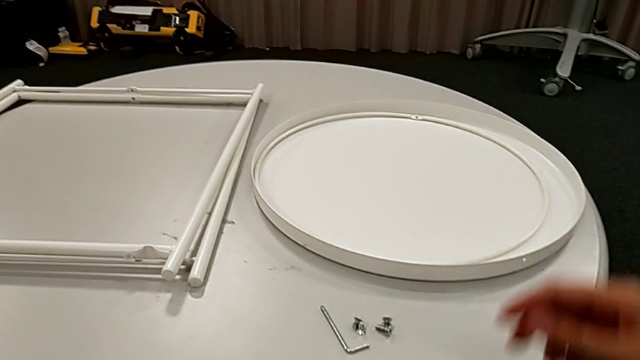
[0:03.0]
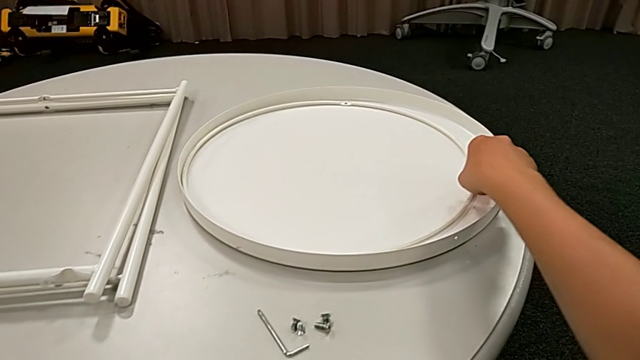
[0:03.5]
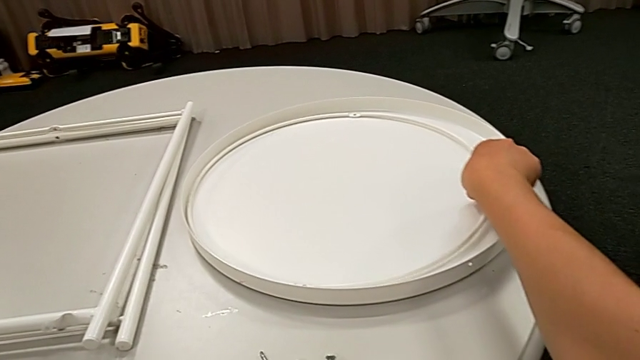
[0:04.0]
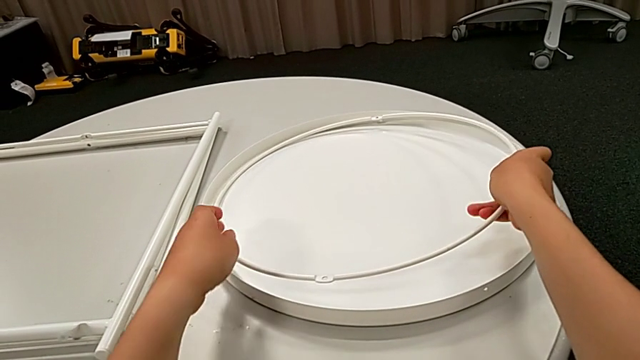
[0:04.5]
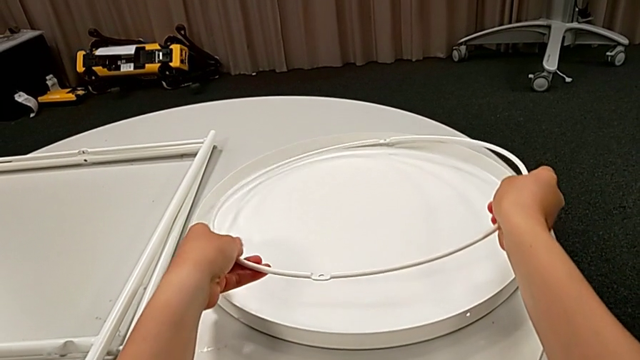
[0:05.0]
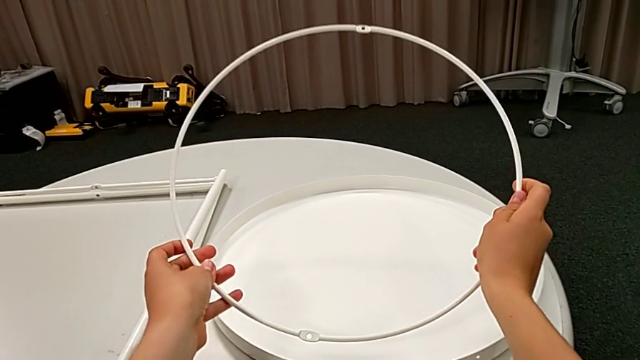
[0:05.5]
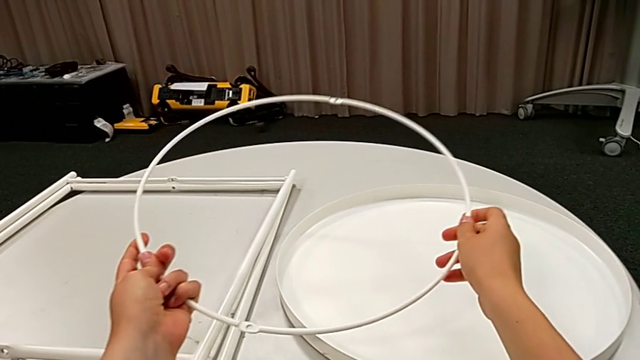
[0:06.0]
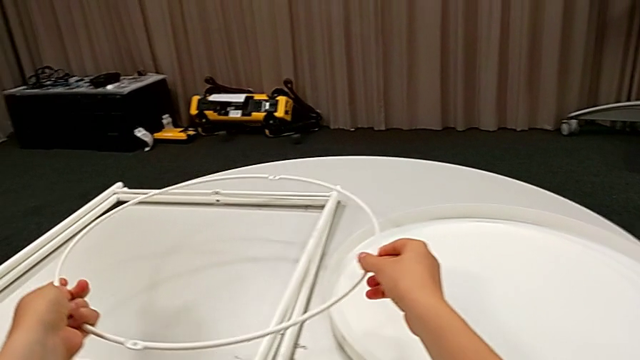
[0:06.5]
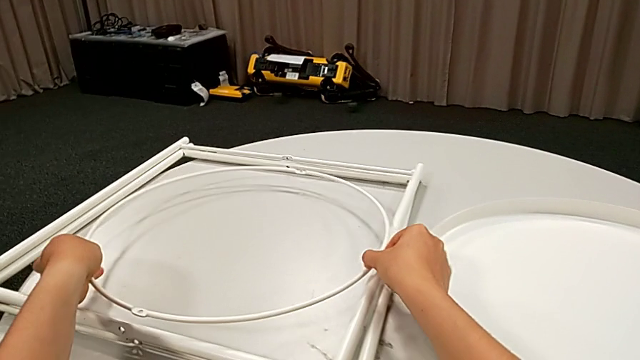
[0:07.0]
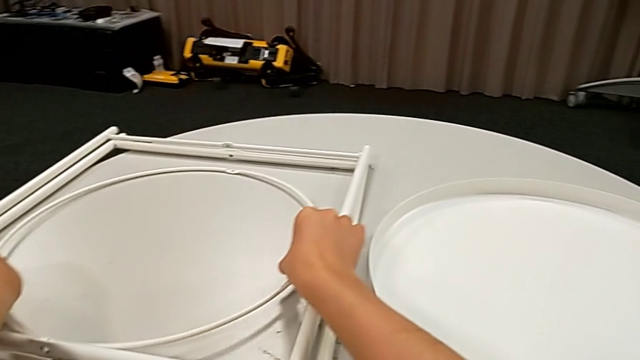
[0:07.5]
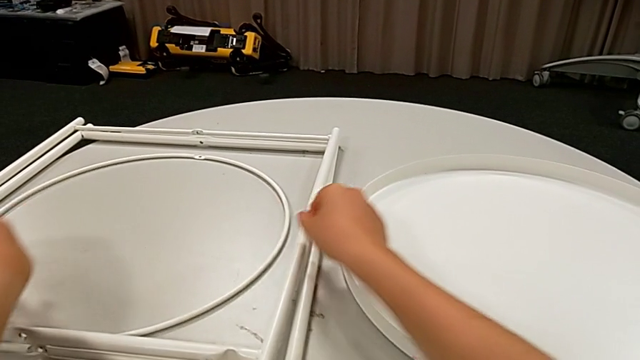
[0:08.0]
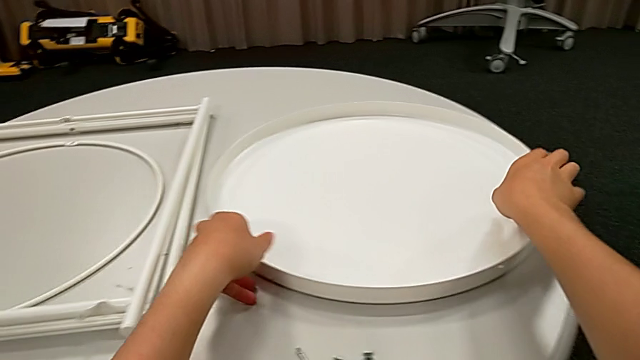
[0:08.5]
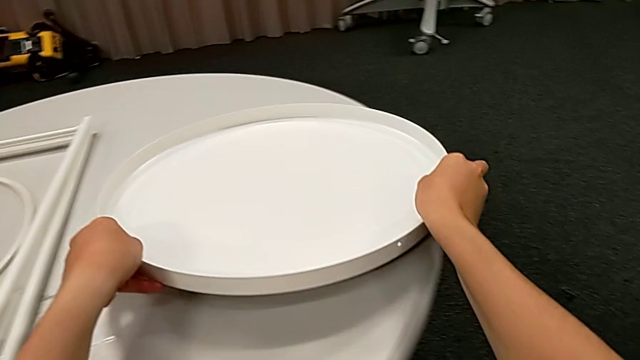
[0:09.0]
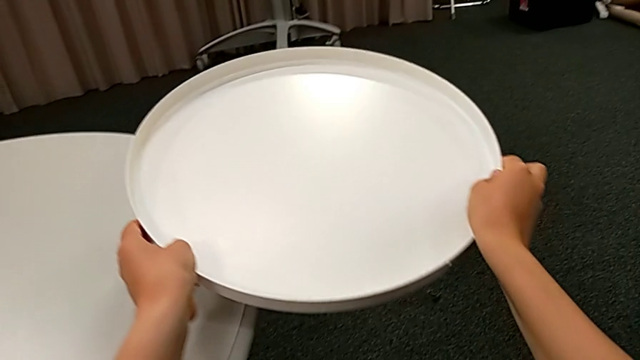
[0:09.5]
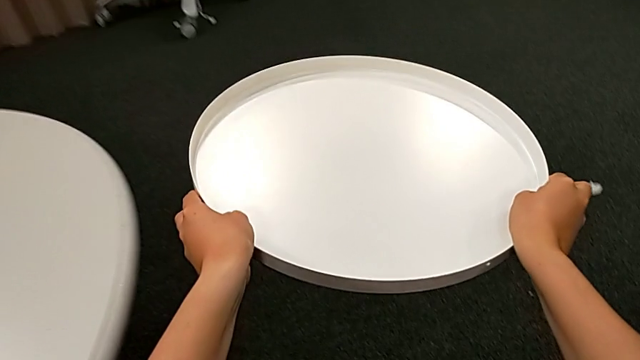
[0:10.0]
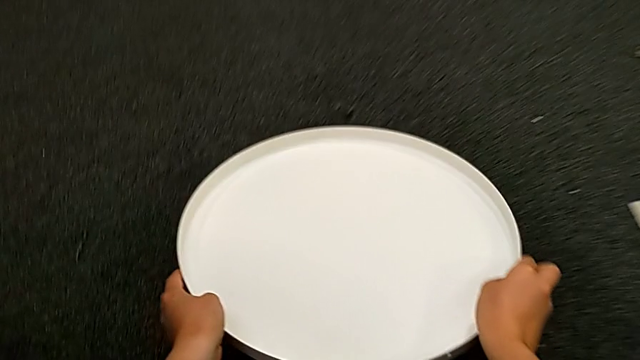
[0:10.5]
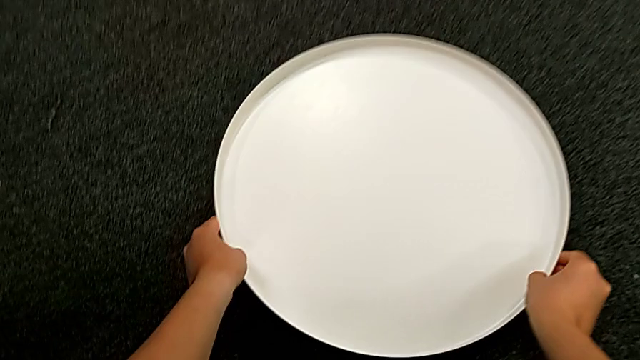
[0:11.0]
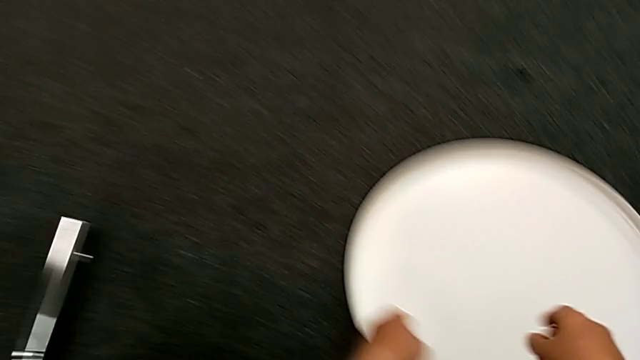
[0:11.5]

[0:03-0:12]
The camera wearer is assembling the legs of the table. They grab the circle, place it, grab the tray and place it.

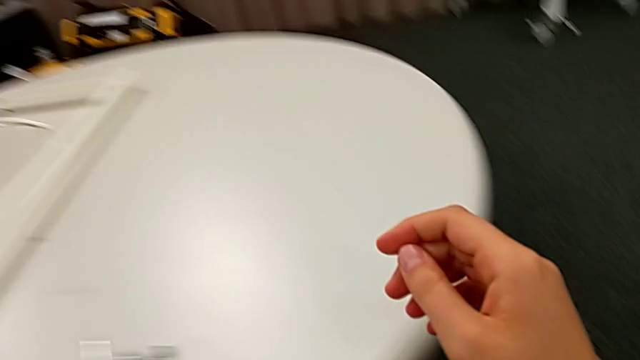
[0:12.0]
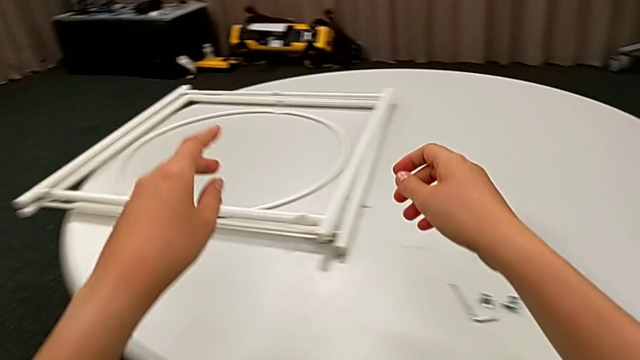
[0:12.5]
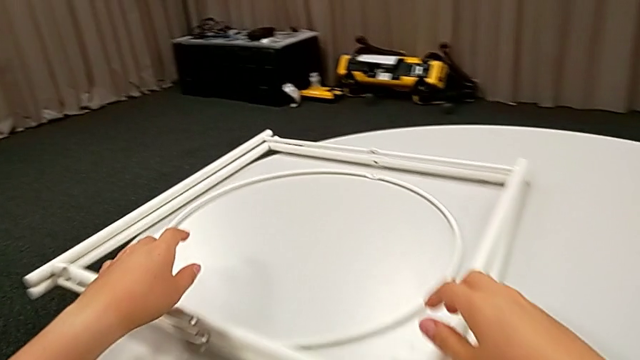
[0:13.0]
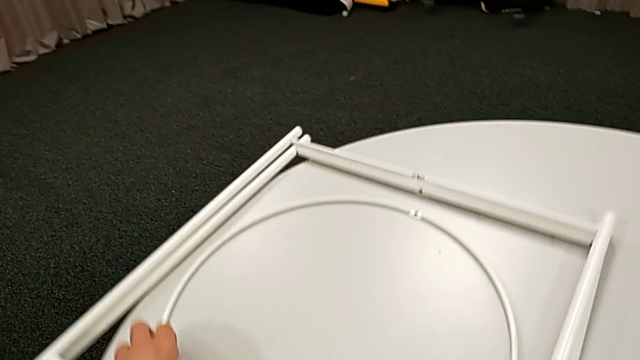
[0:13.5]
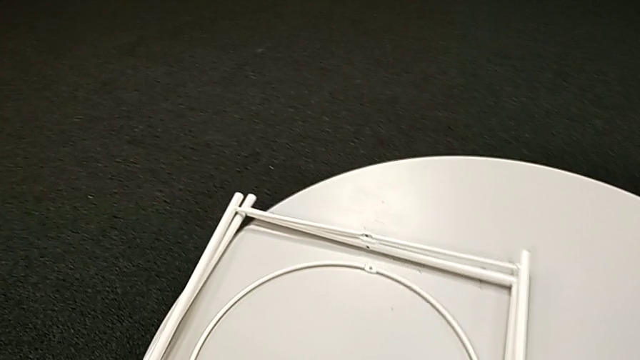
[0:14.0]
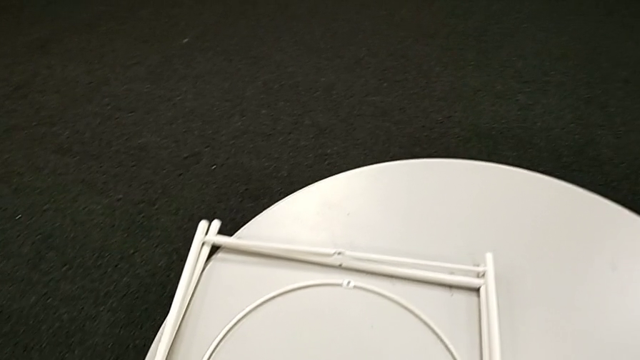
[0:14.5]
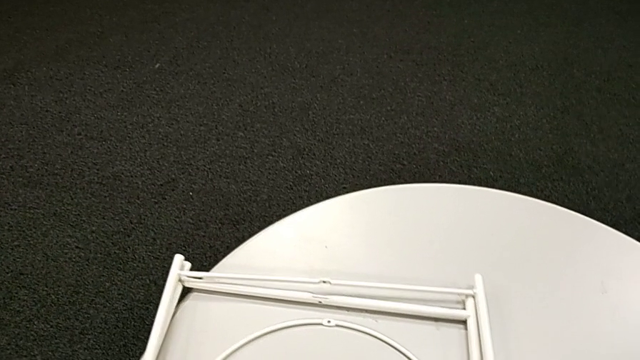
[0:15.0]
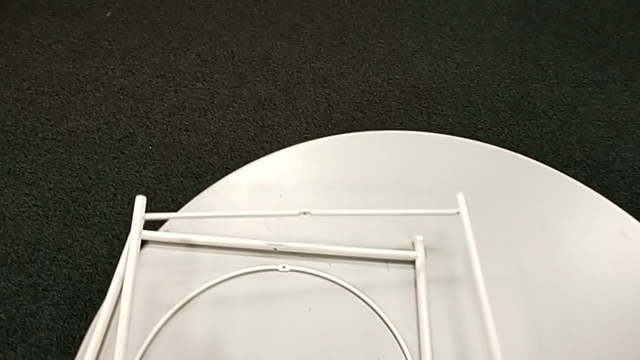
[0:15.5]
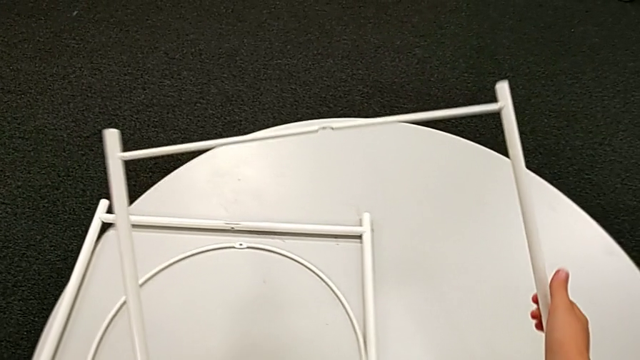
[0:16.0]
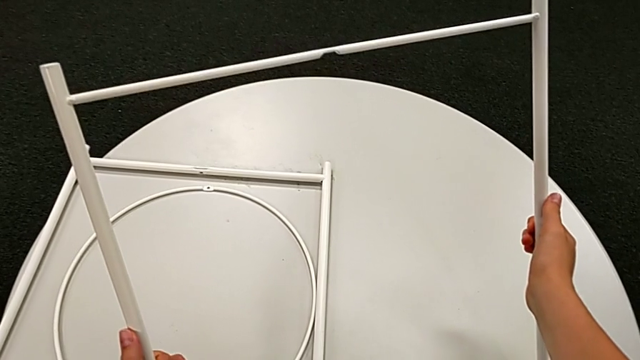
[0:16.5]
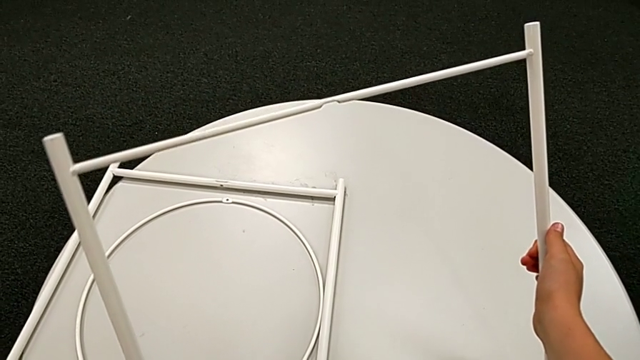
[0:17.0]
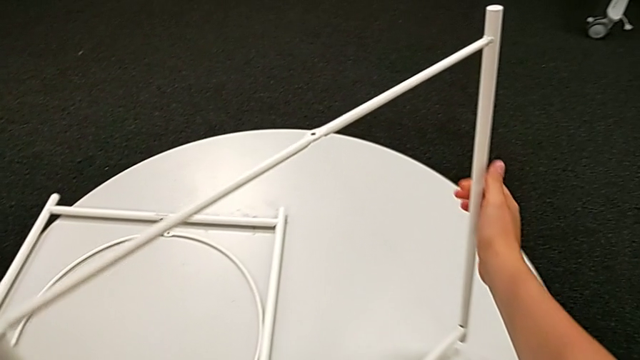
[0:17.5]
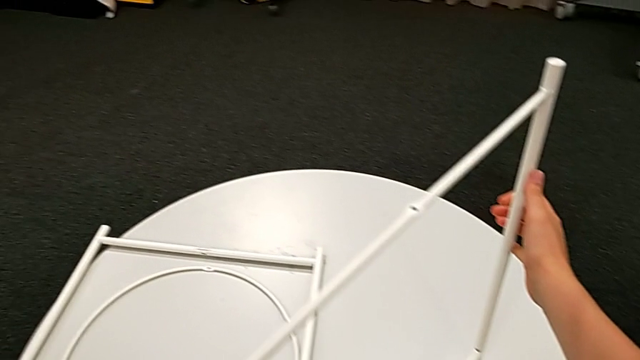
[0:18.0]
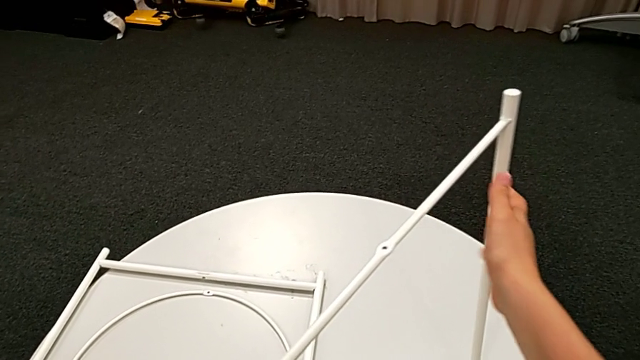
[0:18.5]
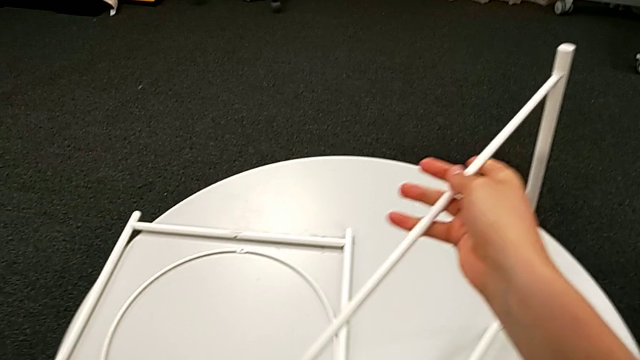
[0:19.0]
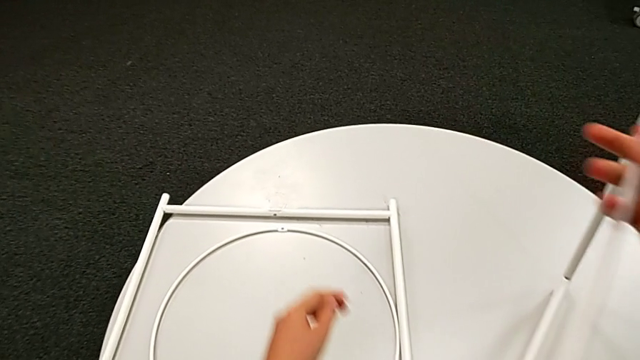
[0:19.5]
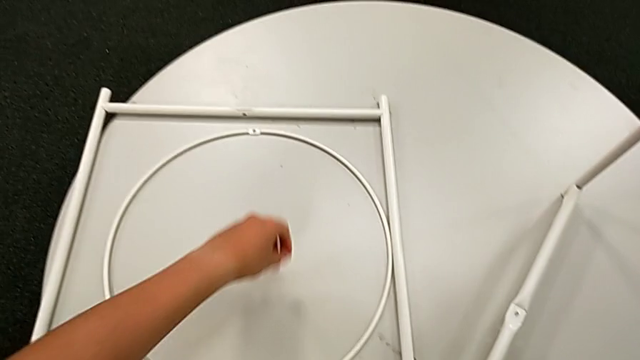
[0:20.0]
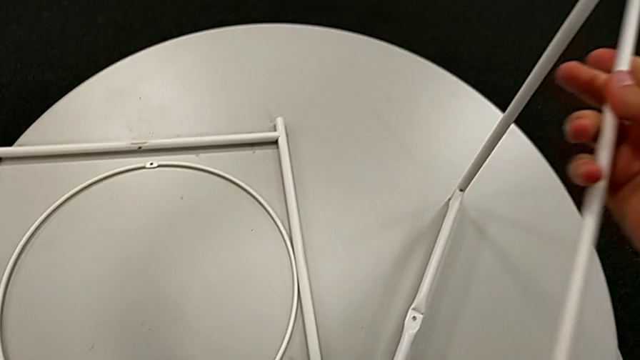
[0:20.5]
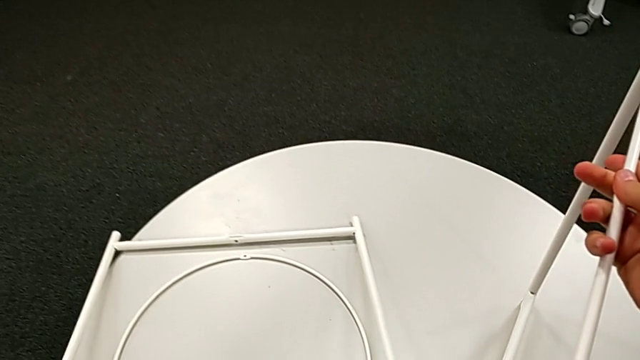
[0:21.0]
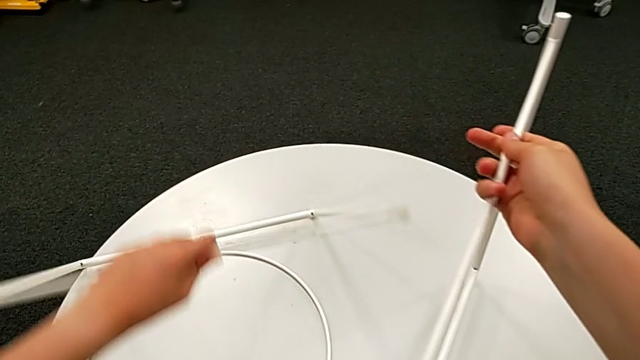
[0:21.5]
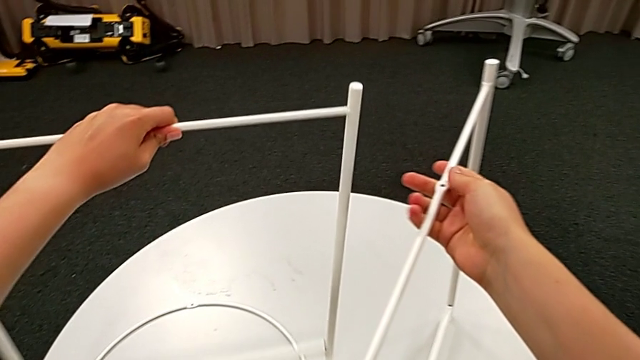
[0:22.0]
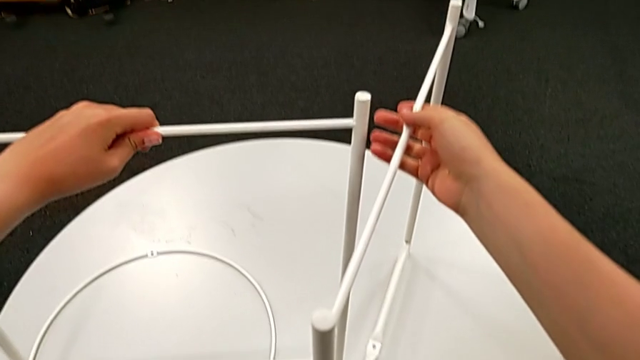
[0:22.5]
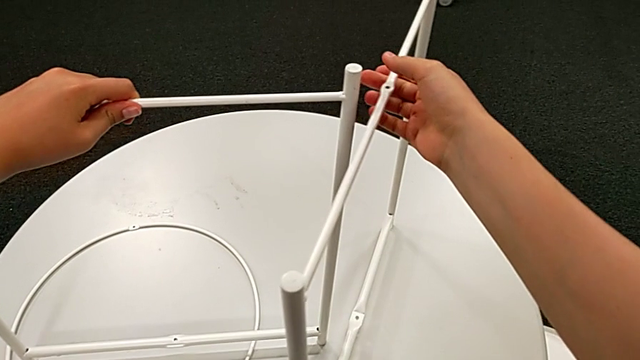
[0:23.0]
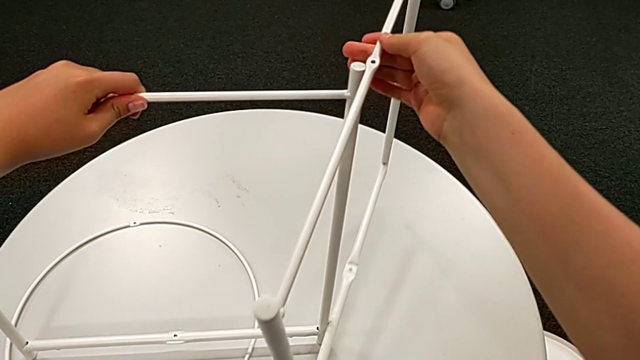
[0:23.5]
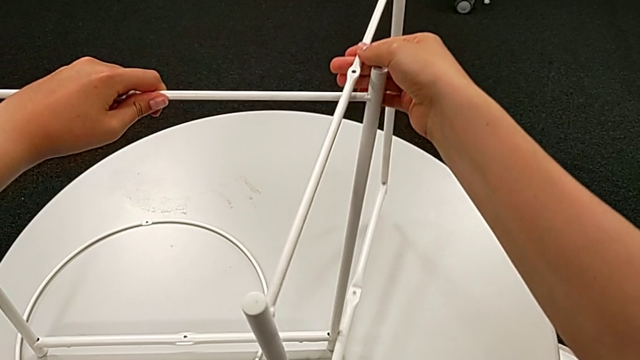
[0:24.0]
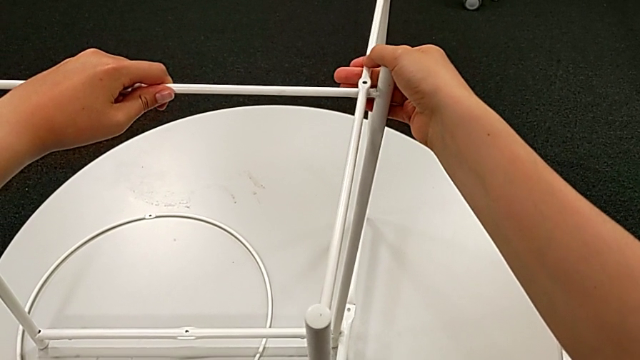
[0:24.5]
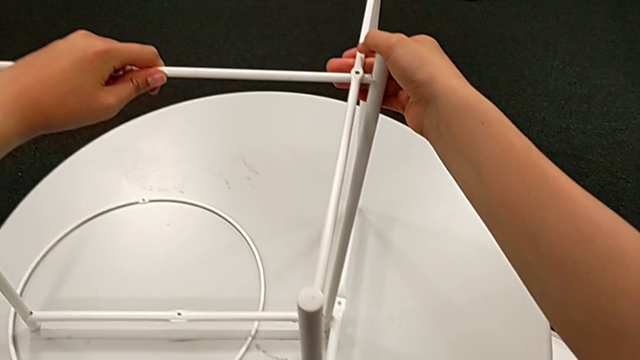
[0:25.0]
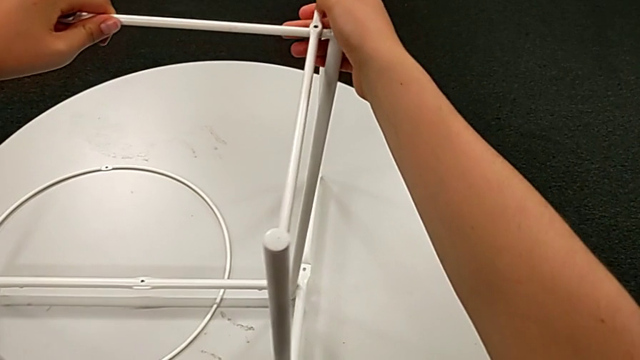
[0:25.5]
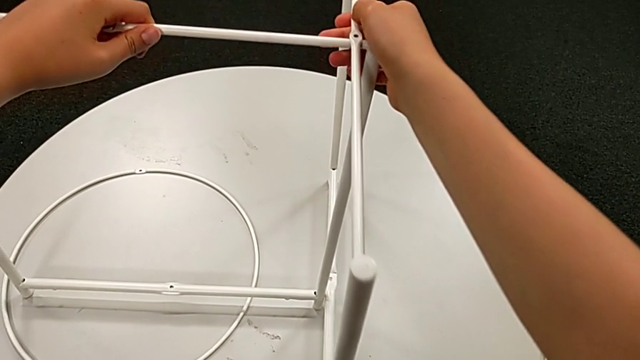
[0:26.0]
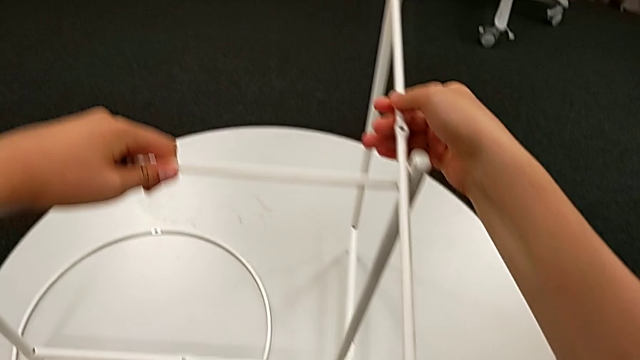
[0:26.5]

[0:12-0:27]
The camera wearer is assembling the legs of the table. They slide the circle, grab the leg, place it, hold it, grab it, align it and withdraw it.
